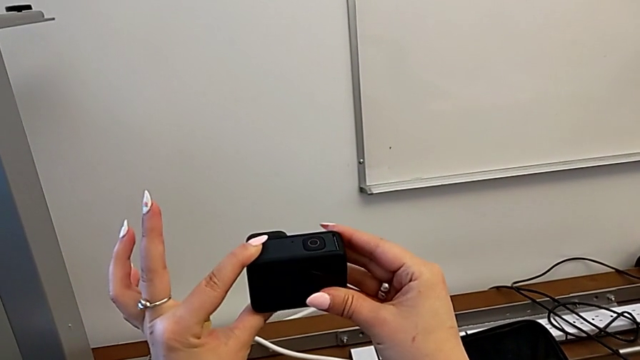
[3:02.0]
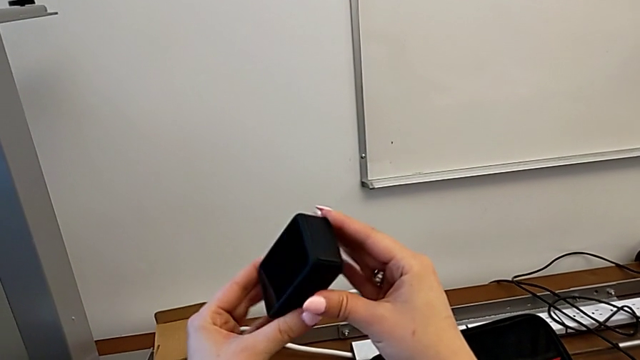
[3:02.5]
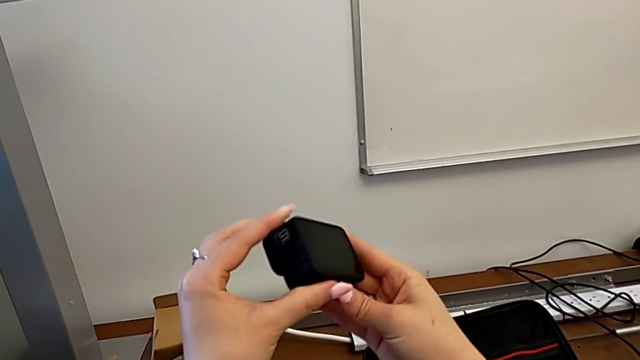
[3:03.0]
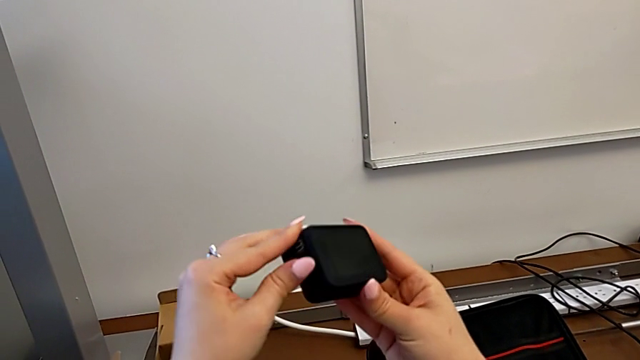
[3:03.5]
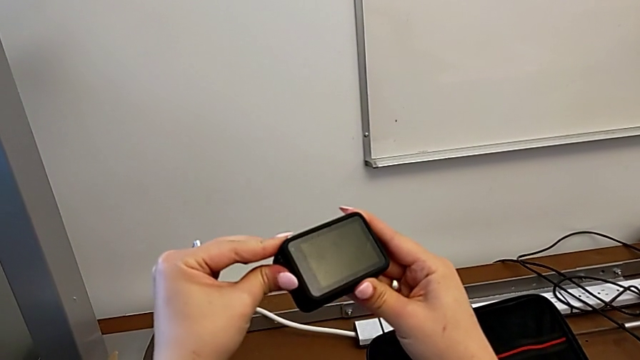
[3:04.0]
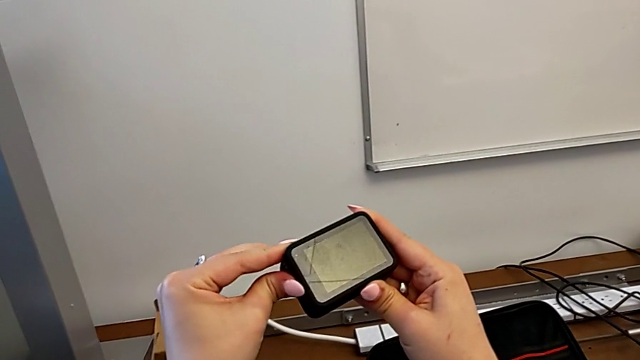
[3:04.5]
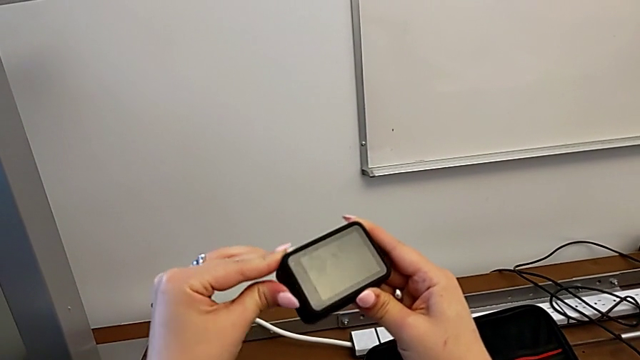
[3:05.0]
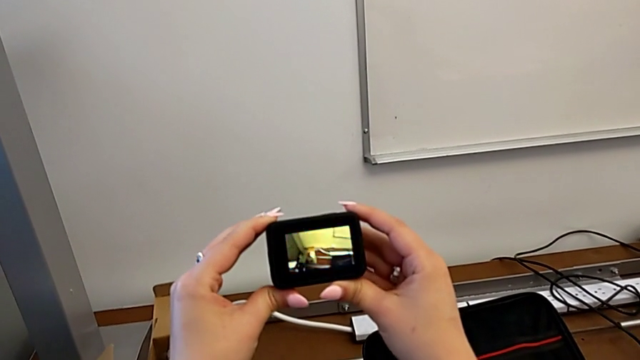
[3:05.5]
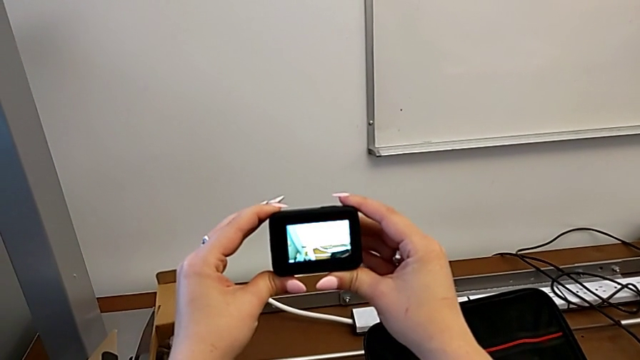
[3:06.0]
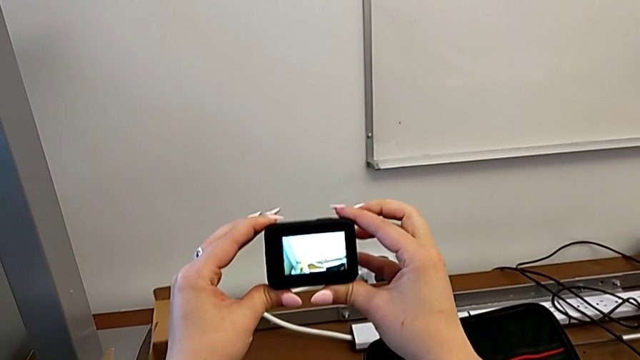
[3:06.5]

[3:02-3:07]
The camera wearer turns on their GoPro. They rotate the GoPro, hold the left button and hold the GoPro.

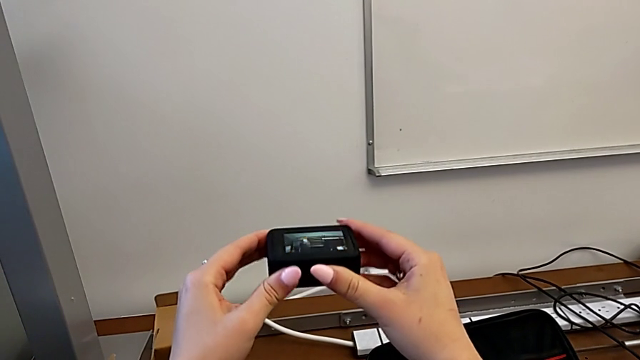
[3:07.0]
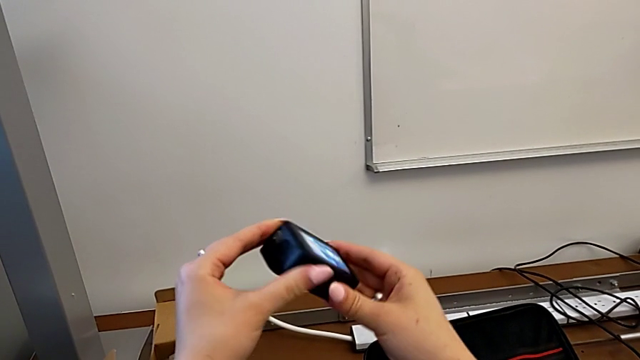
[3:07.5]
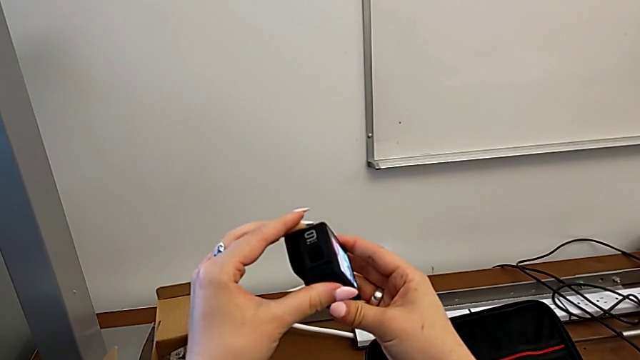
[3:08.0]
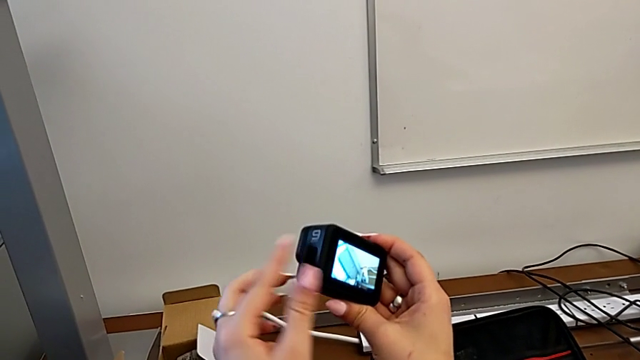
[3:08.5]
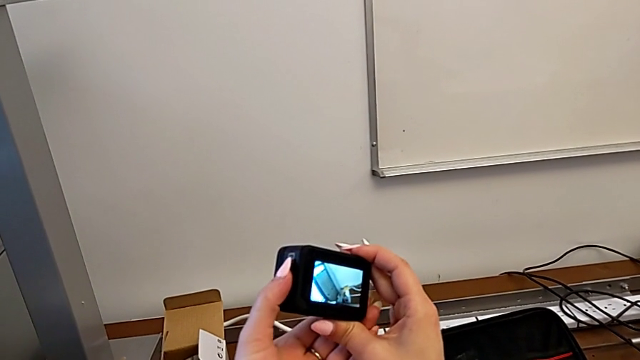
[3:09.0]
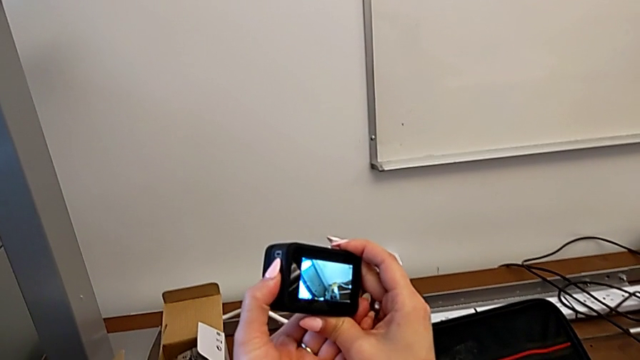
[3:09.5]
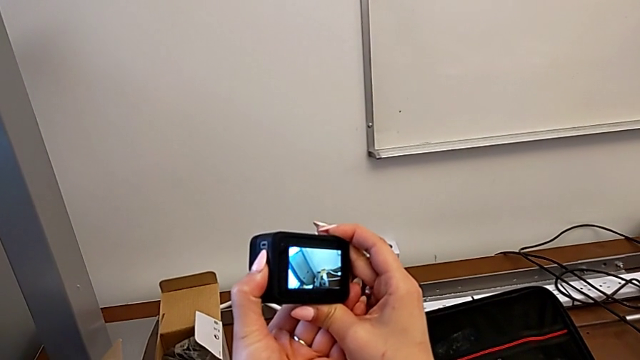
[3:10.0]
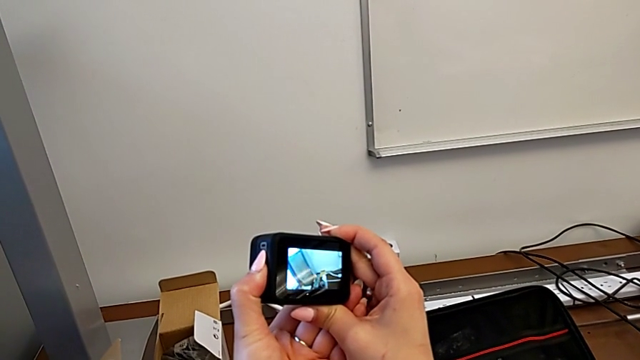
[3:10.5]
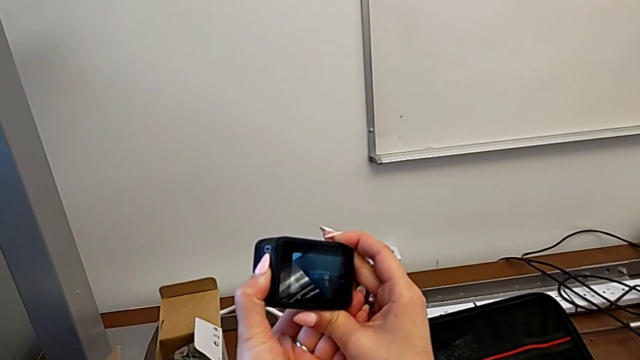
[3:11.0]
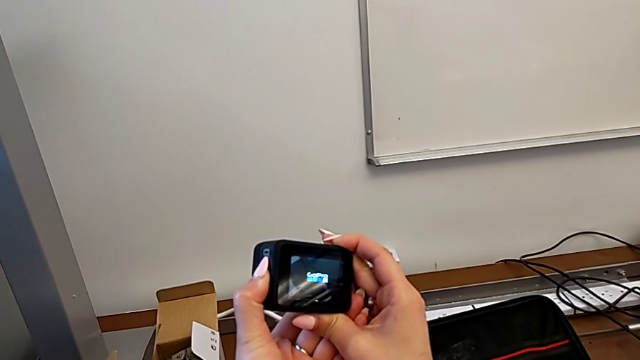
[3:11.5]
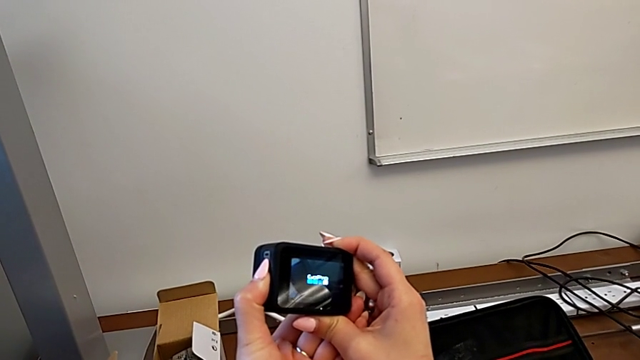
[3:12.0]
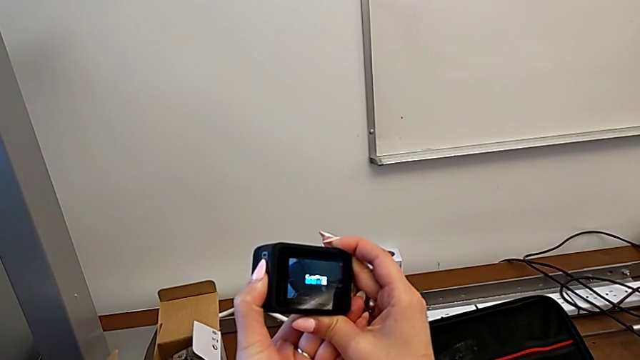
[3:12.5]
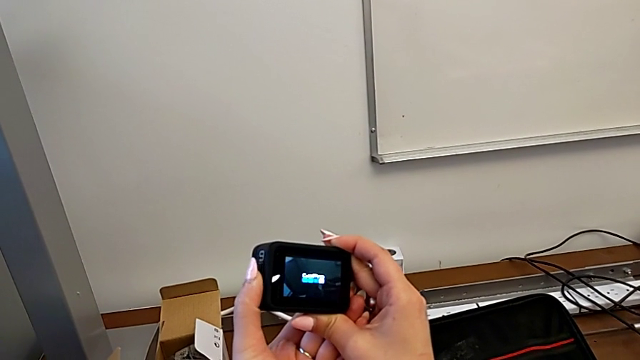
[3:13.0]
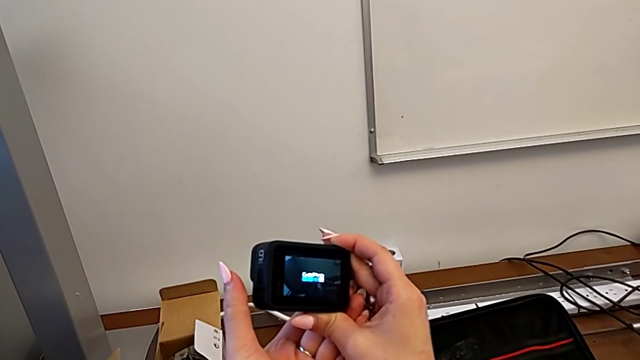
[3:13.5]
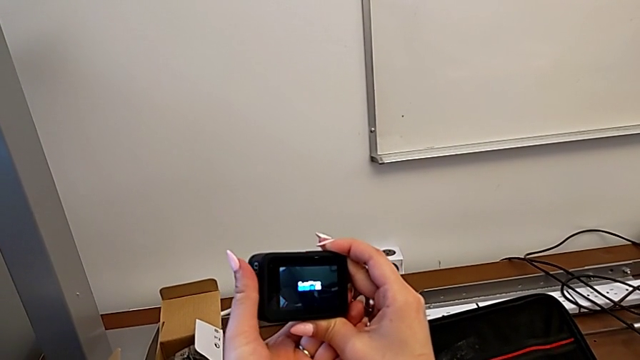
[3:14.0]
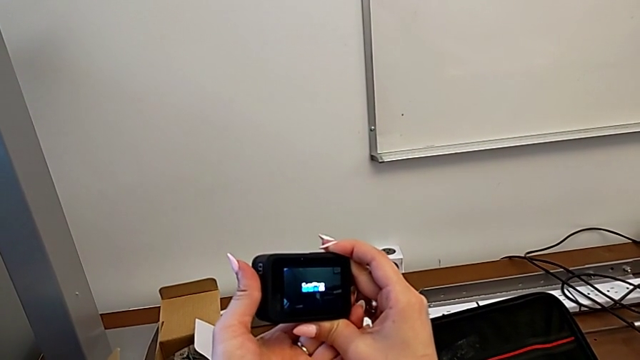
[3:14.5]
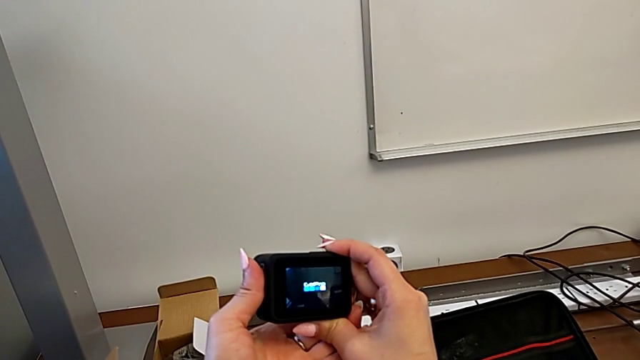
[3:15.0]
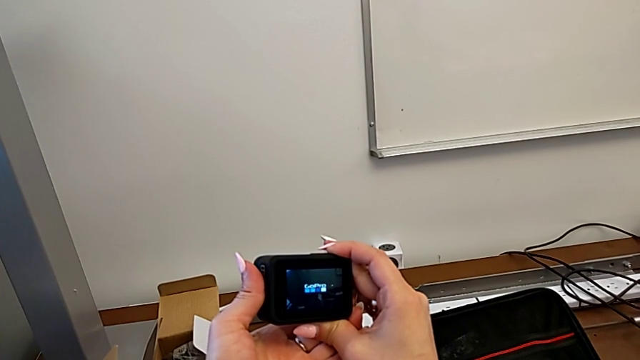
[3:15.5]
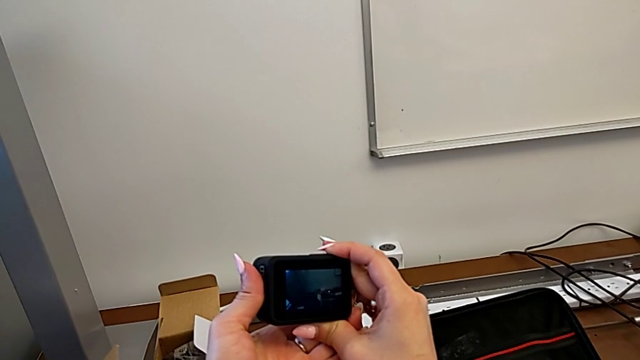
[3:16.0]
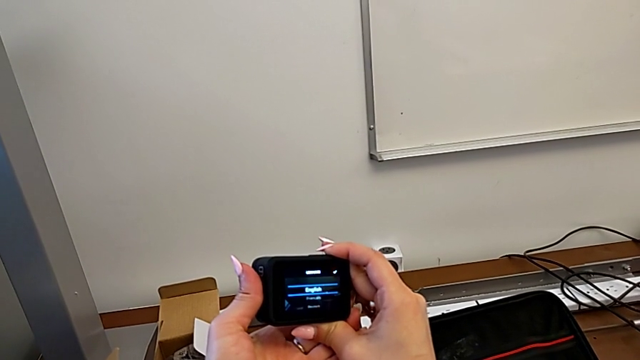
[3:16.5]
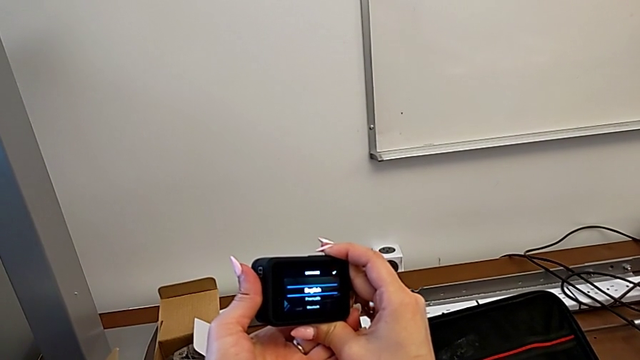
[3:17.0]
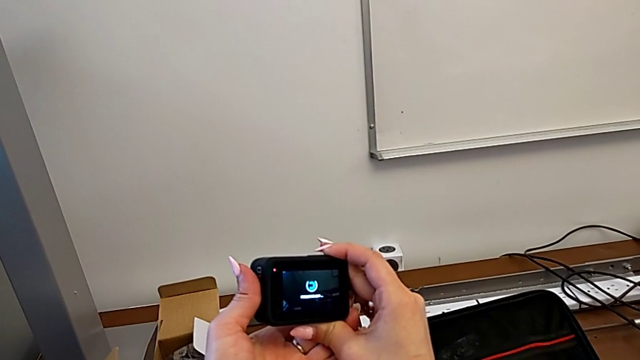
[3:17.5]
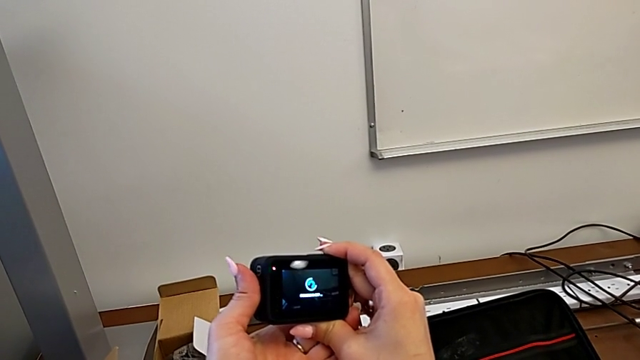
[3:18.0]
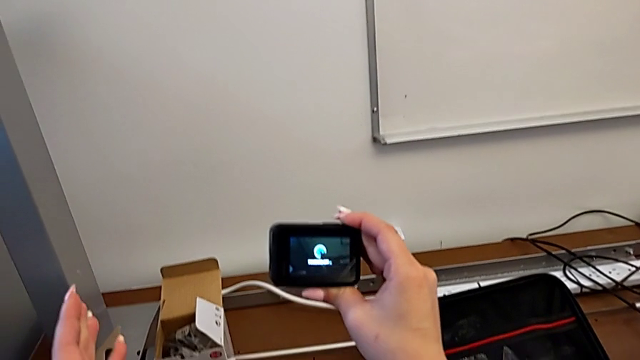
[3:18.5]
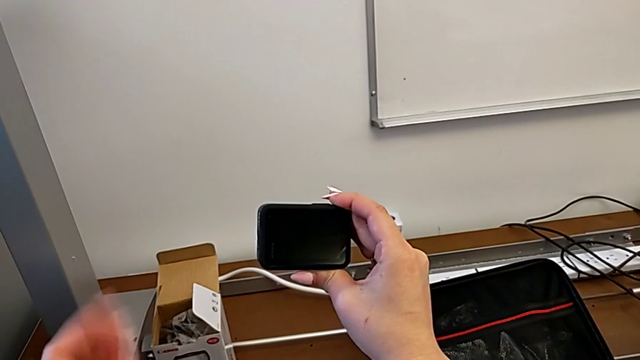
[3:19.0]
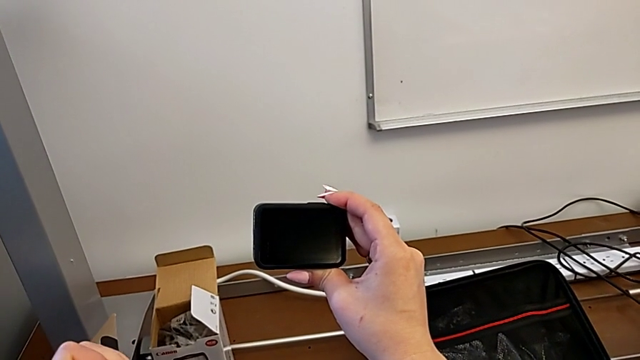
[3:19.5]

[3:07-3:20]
The camera wearer turns off their GoPro. They rotate the GoPro, press the left button, hold it, hold the GoPro, hold the left button and hold the GoPro.

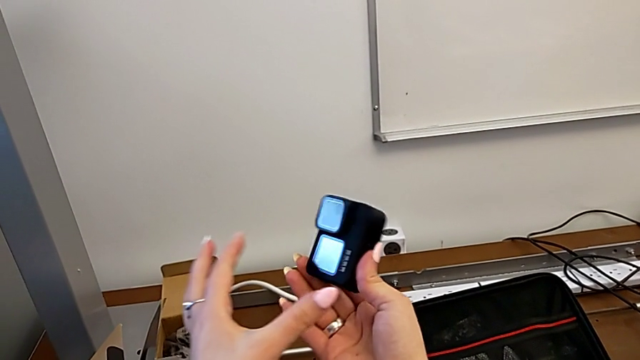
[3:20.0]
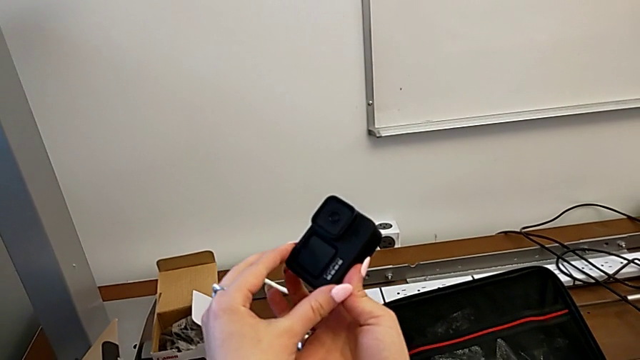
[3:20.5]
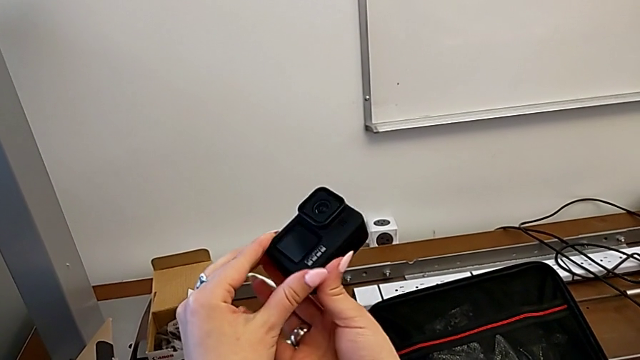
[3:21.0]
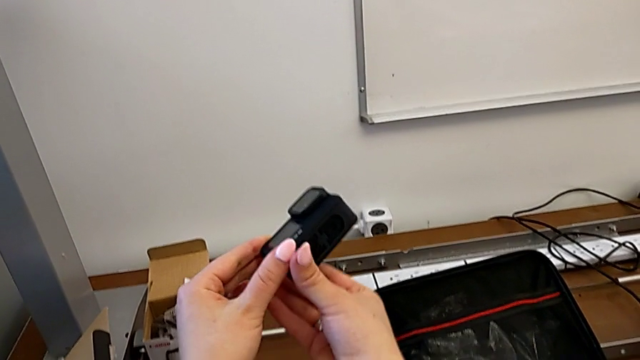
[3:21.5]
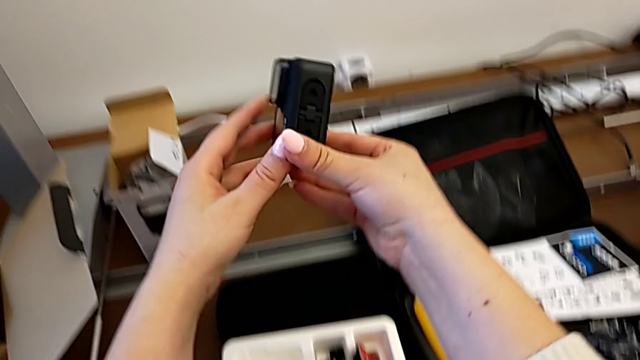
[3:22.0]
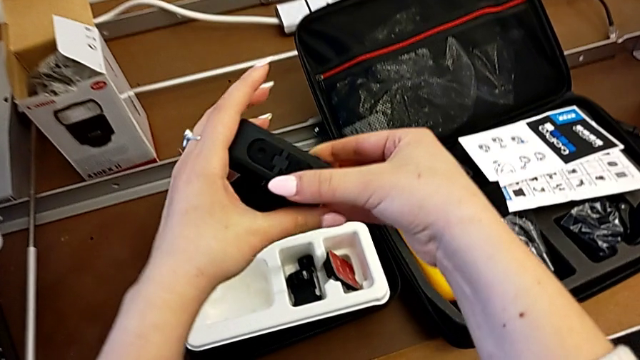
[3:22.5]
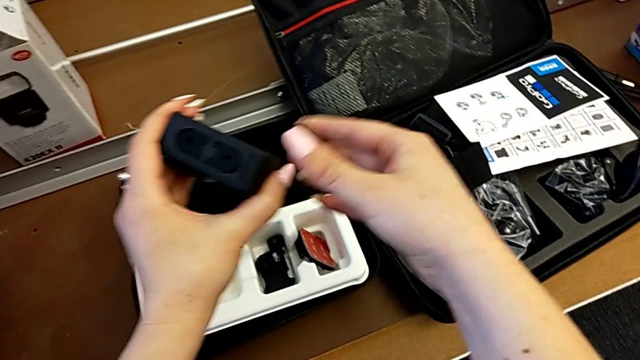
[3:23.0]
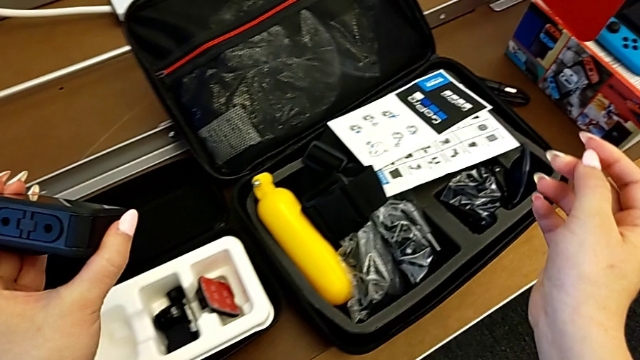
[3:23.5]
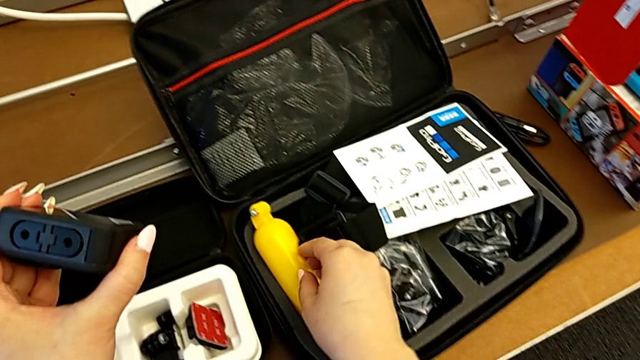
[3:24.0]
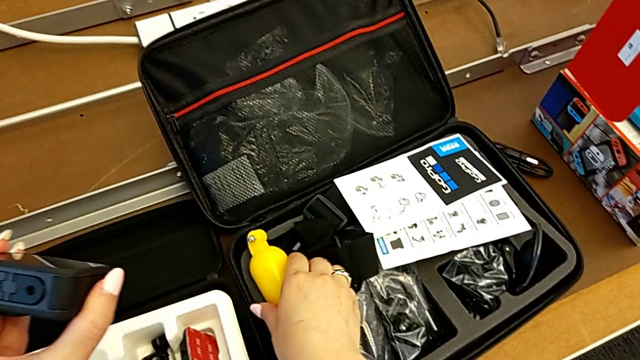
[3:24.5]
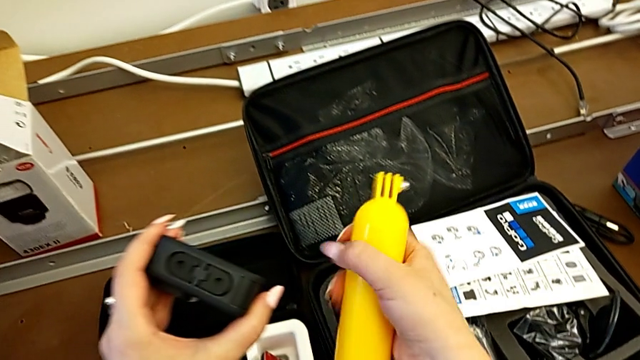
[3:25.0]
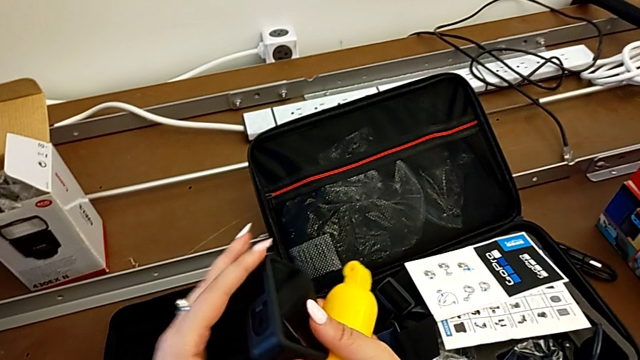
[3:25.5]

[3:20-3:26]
The camera wearer is attaching the floating hand grip to their GoPro. They hold the GoPro, rotate it, hold it, grab the handheld grip and rotate the GoPro.
